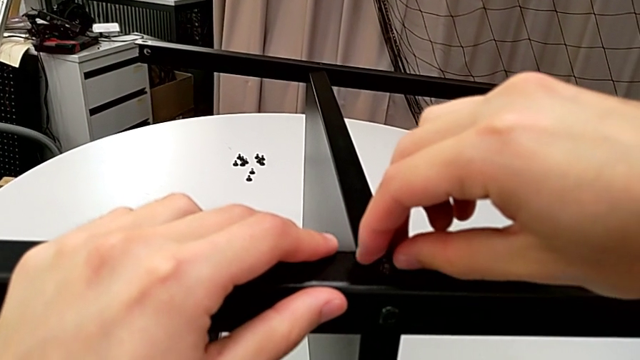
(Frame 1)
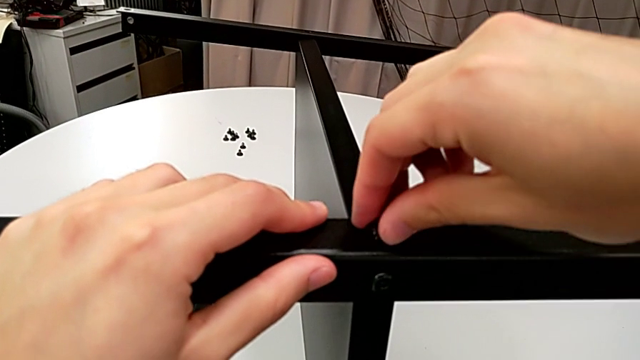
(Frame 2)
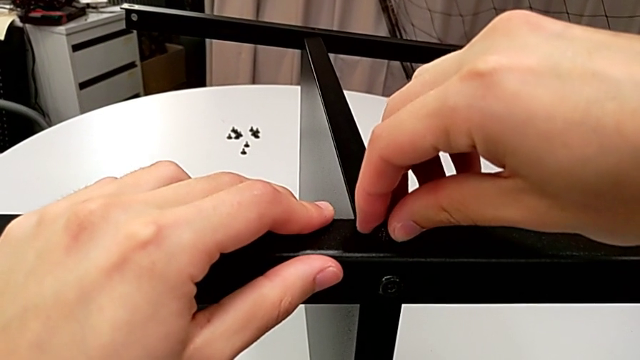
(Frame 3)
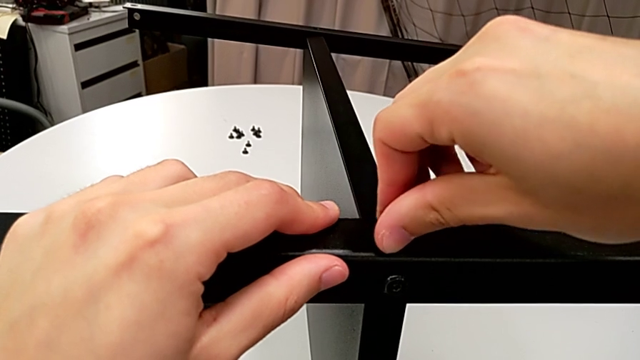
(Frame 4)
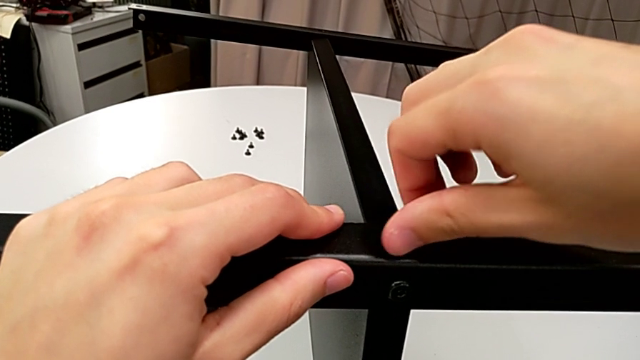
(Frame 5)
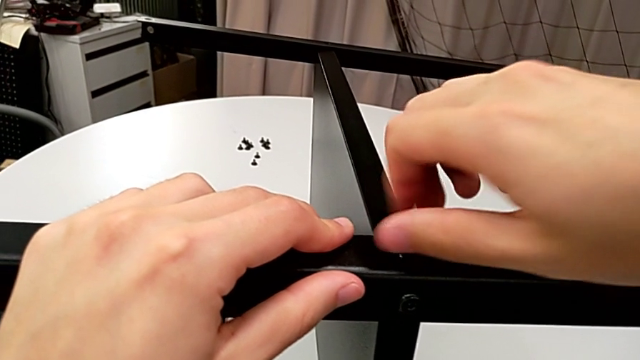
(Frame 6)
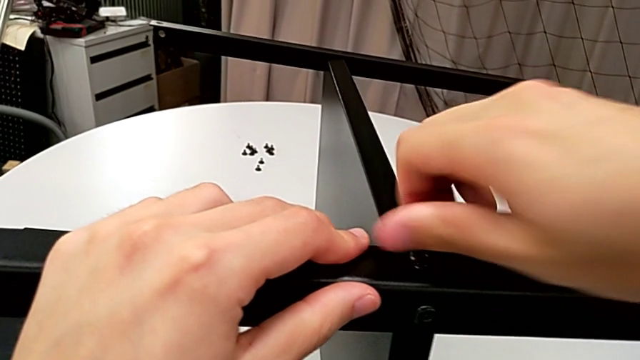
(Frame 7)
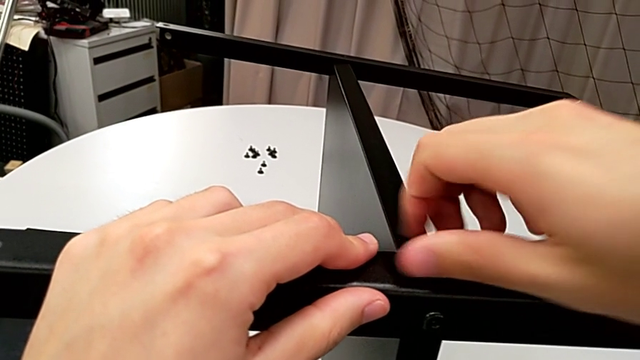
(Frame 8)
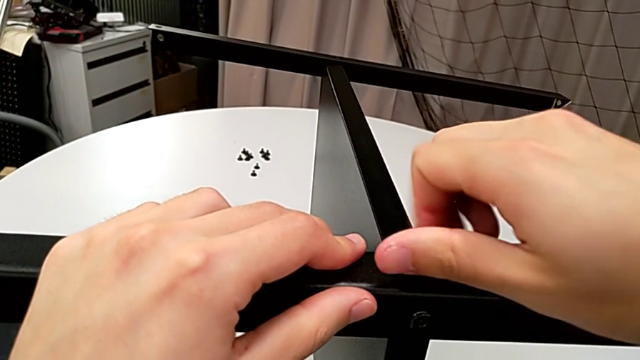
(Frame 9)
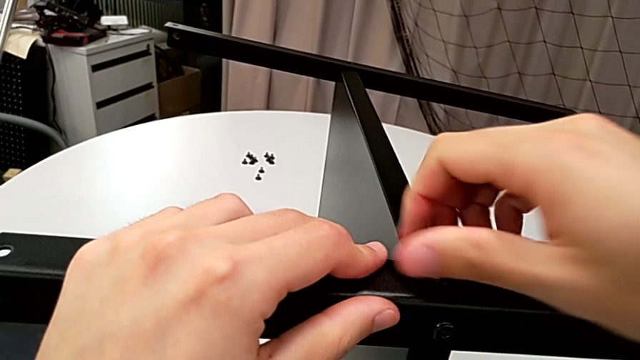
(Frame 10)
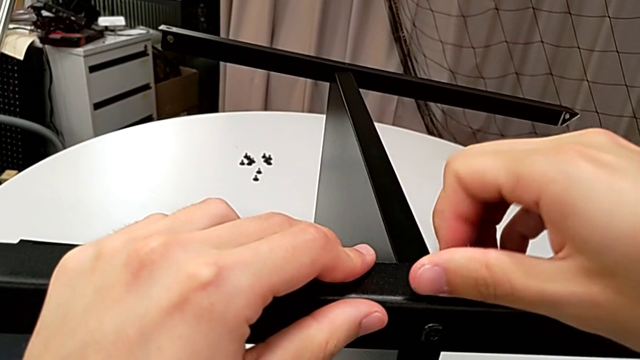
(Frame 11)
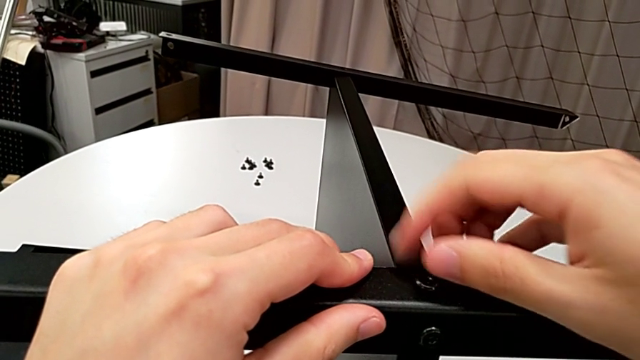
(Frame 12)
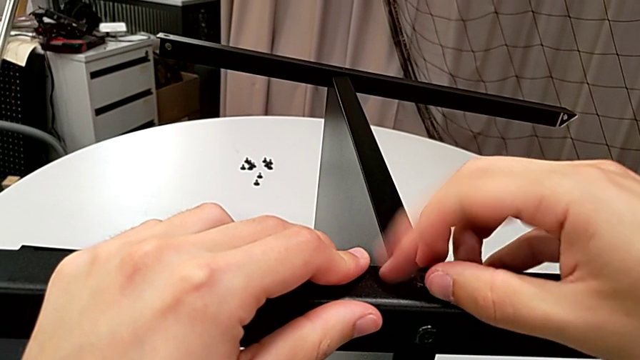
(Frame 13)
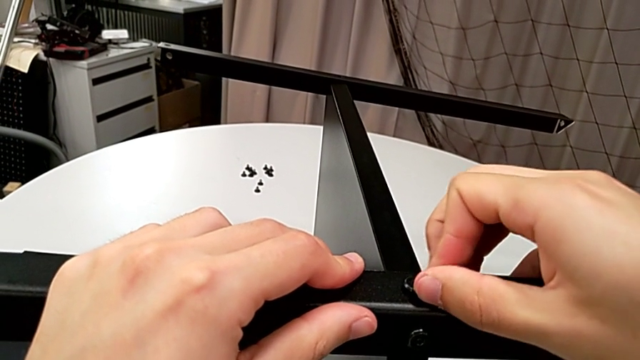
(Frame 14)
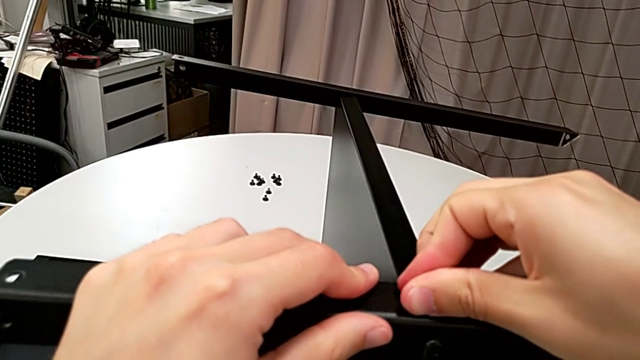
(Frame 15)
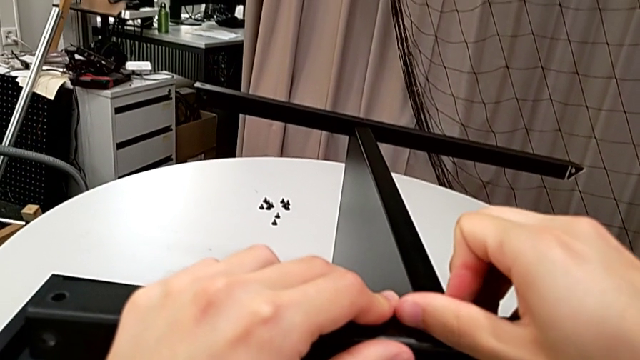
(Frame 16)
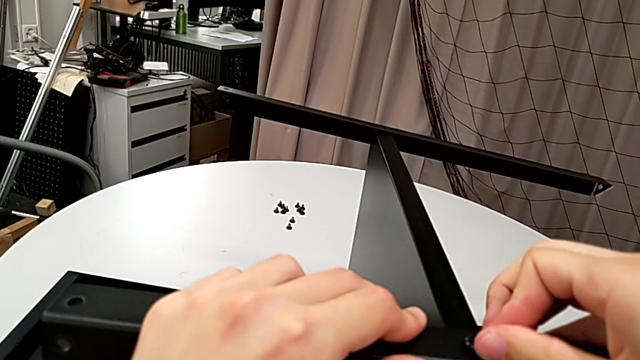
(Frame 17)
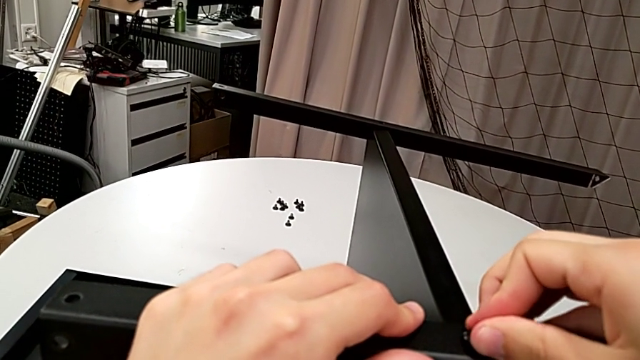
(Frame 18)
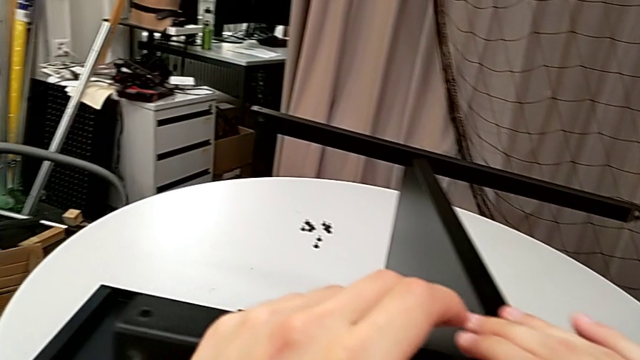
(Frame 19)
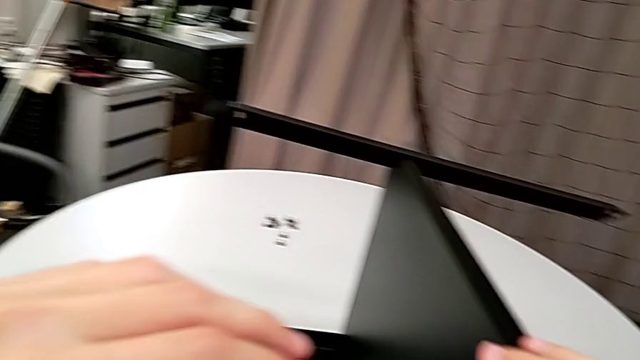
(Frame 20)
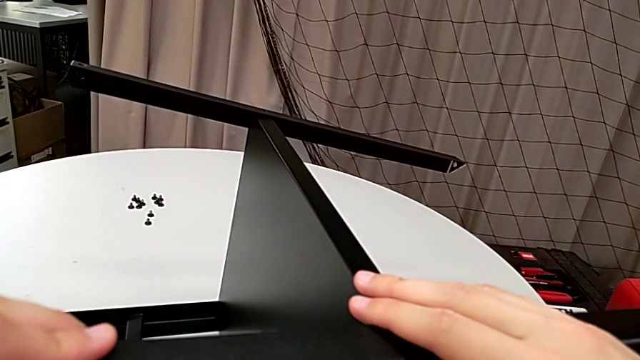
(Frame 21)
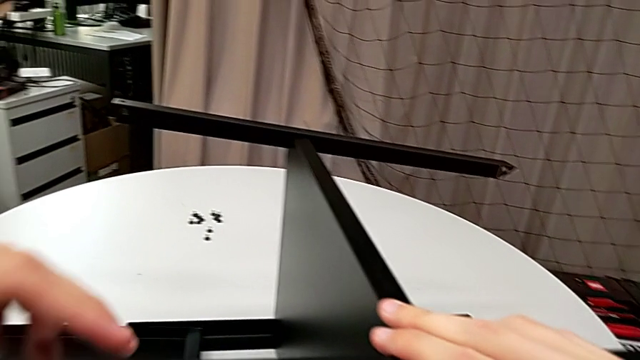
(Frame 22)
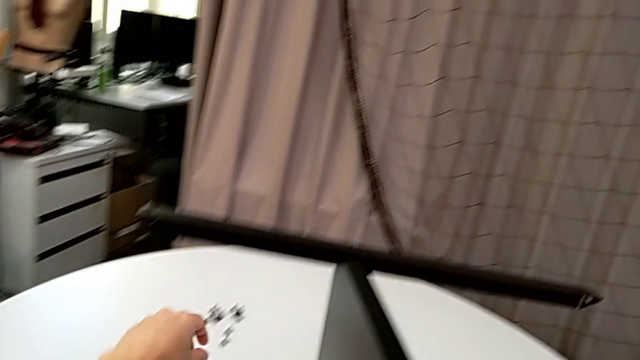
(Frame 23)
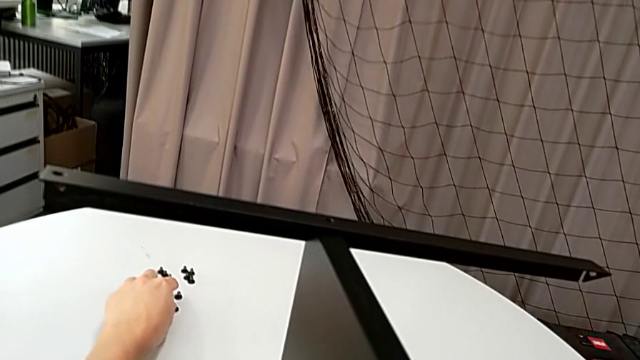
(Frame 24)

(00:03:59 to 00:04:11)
The camera wearer is finishing screwing the remaining four screws for the bottom tray. They screw the hex socket head and grab it.

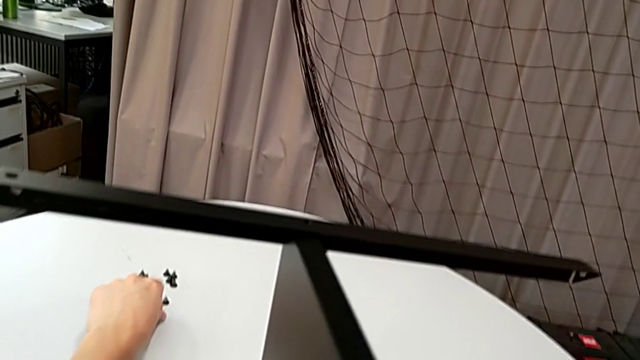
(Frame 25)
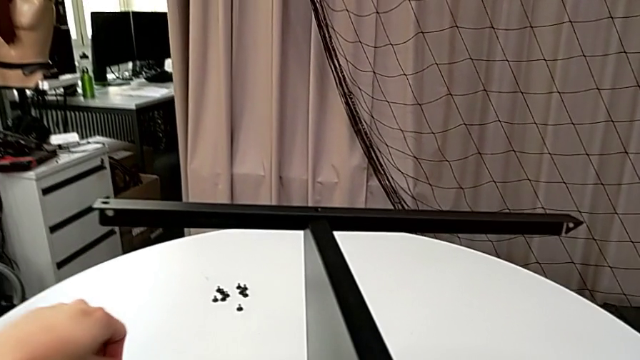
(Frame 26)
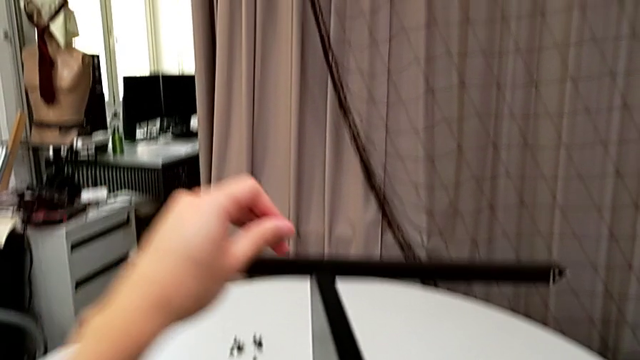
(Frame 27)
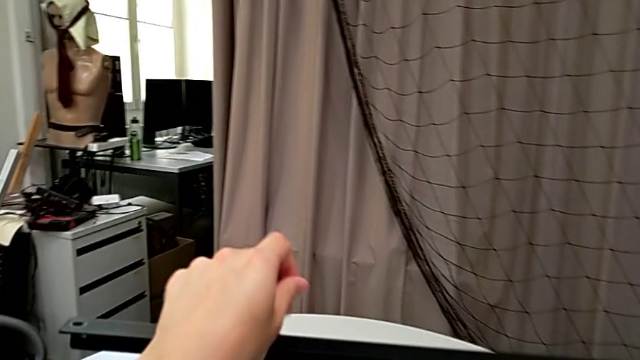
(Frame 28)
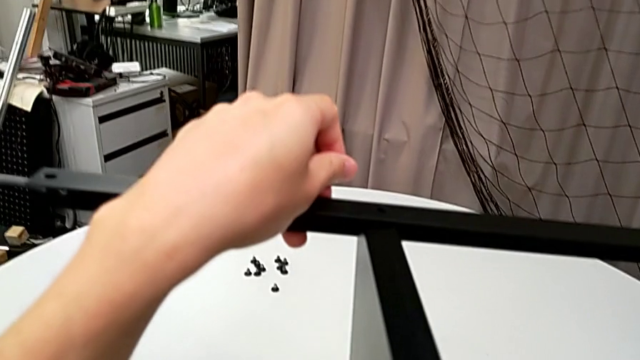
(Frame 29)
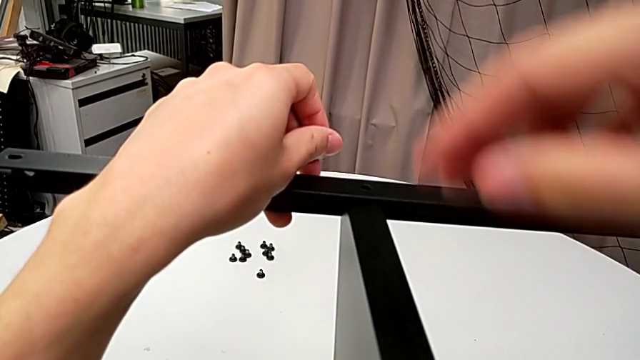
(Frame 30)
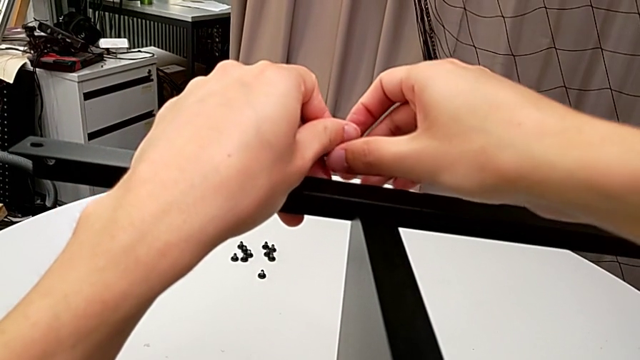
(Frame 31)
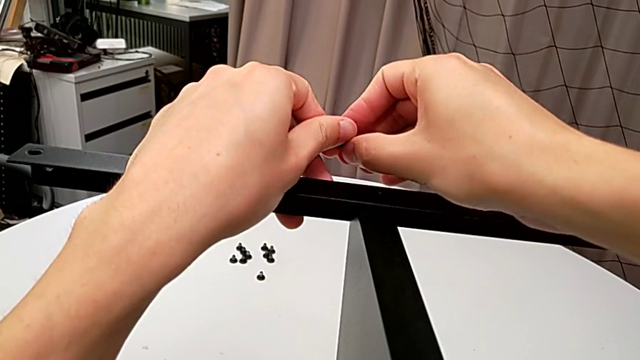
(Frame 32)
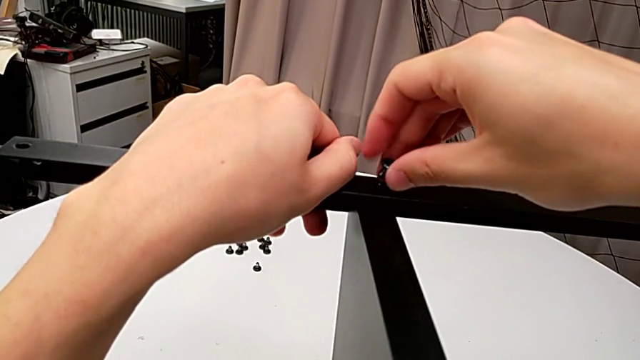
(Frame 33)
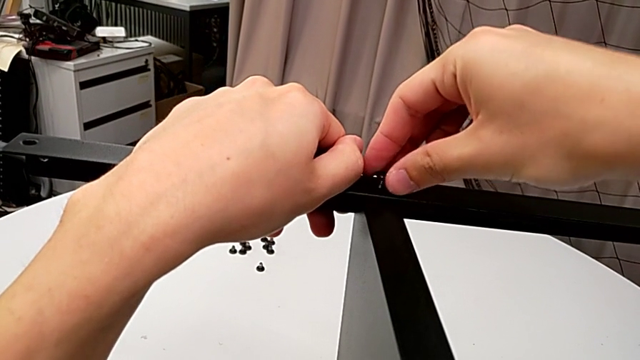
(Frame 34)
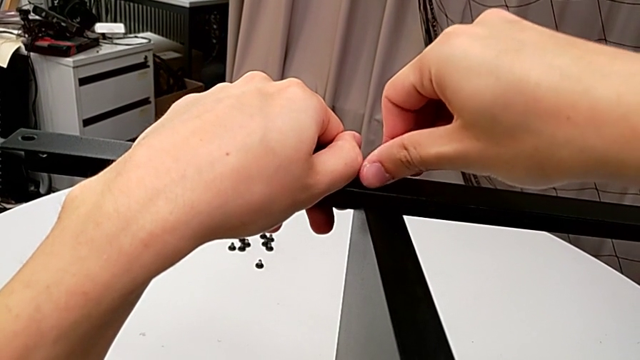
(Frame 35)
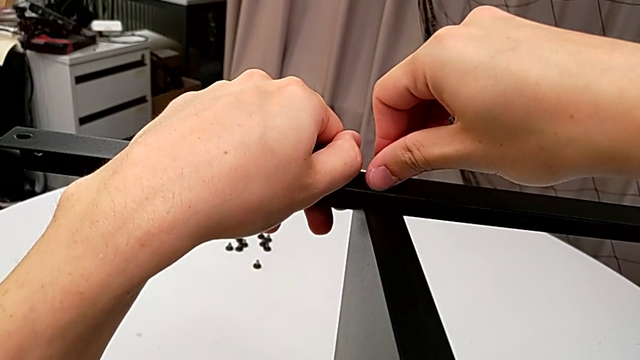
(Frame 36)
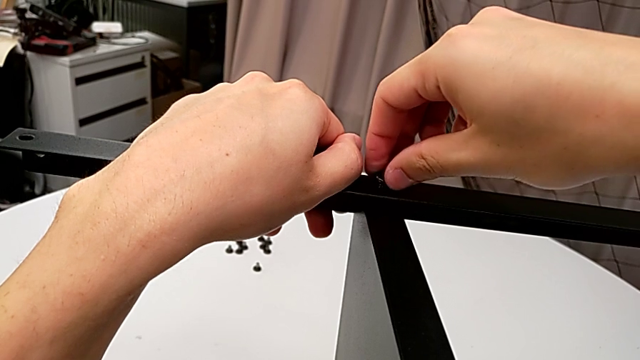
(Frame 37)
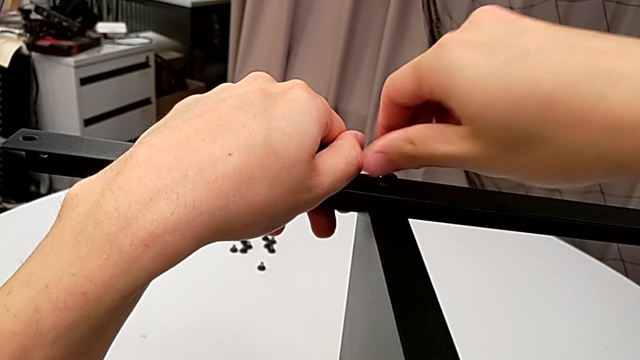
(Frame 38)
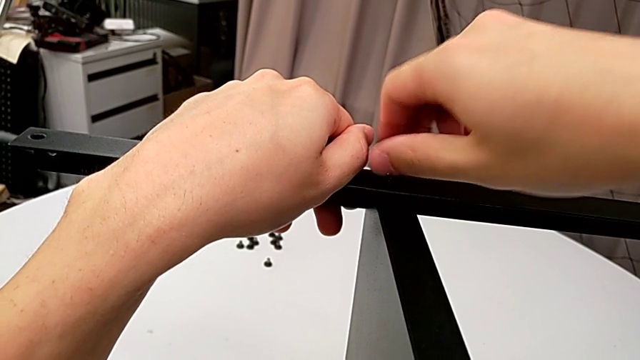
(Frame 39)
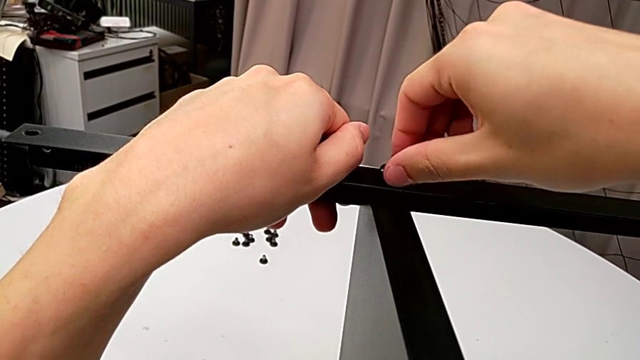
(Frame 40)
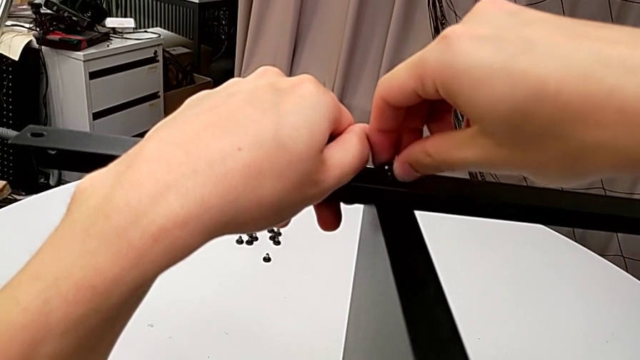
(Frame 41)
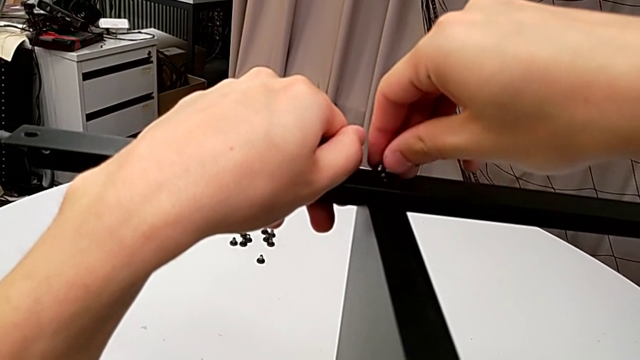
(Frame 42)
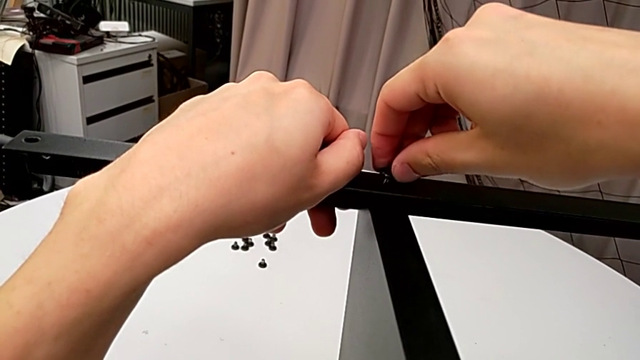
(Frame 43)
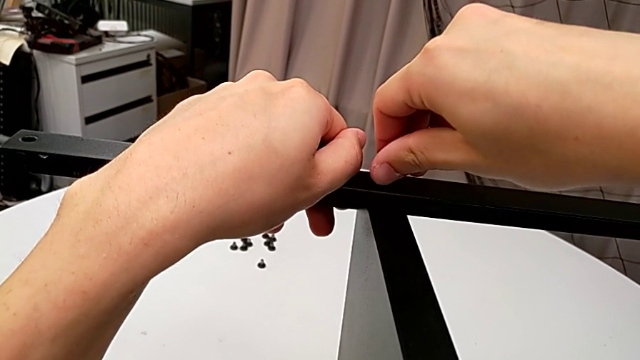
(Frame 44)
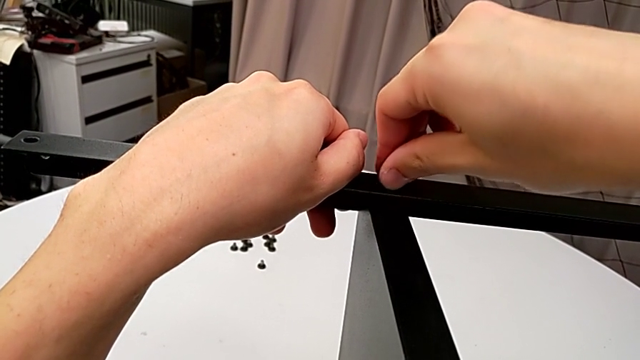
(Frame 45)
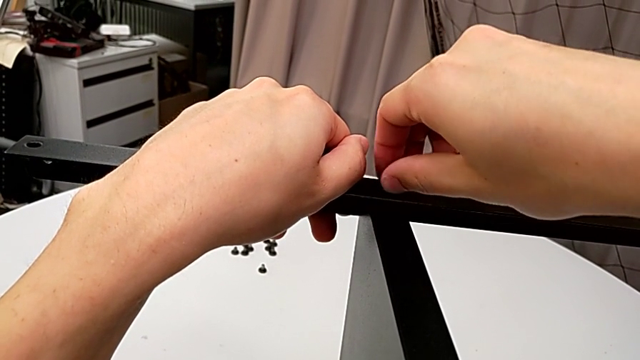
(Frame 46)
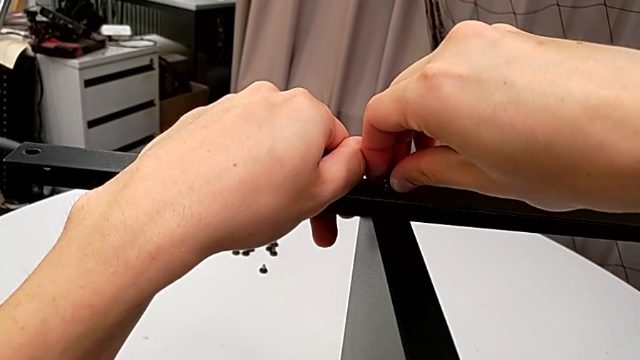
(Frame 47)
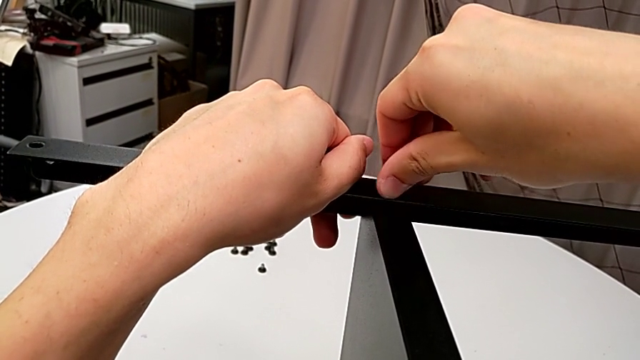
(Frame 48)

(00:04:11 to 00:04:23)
The camera wearer is finishing screwing the remaining four screws for the bottom tray. They grab the hex socket head, insert it and screw it.
